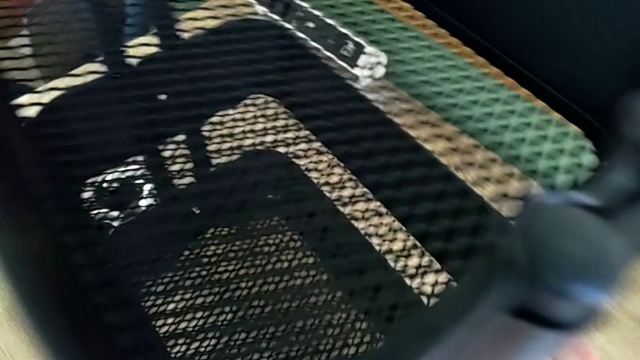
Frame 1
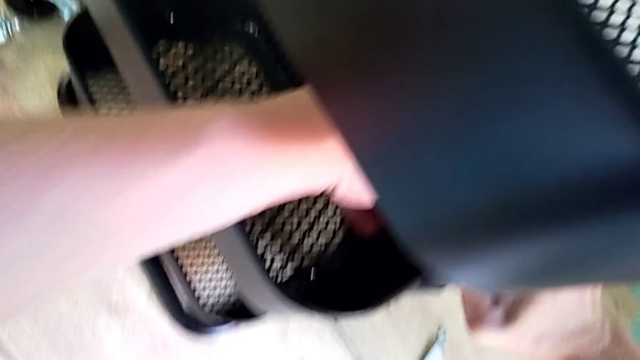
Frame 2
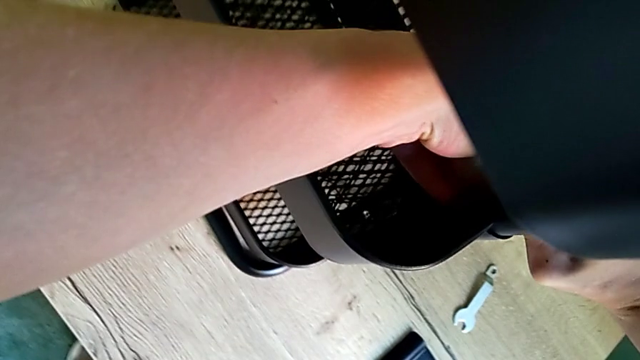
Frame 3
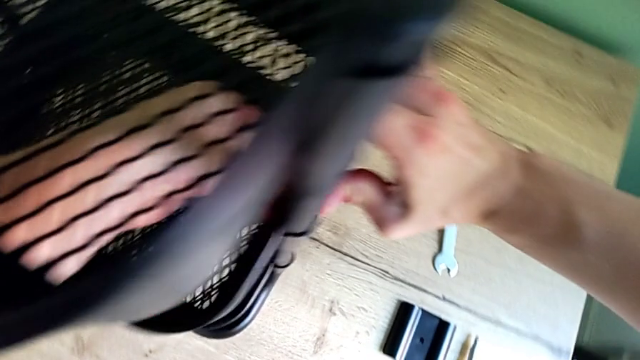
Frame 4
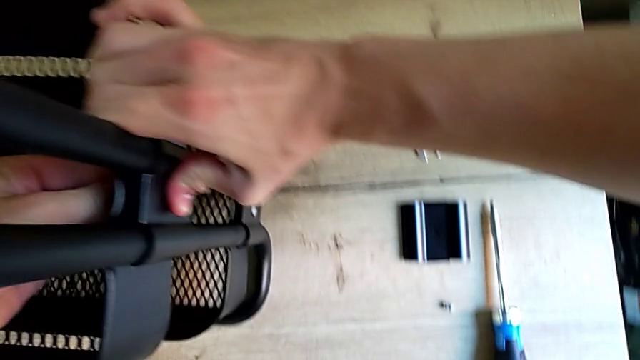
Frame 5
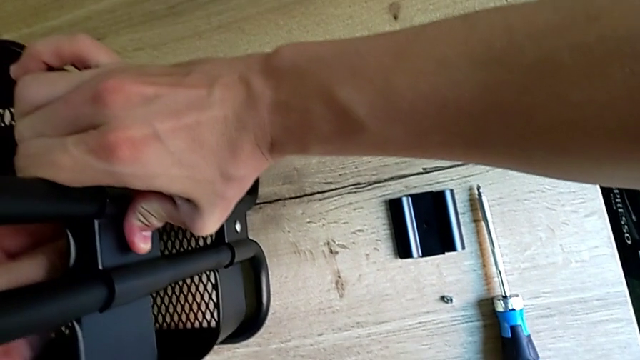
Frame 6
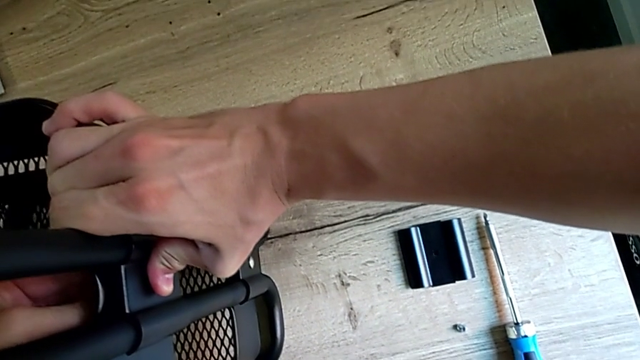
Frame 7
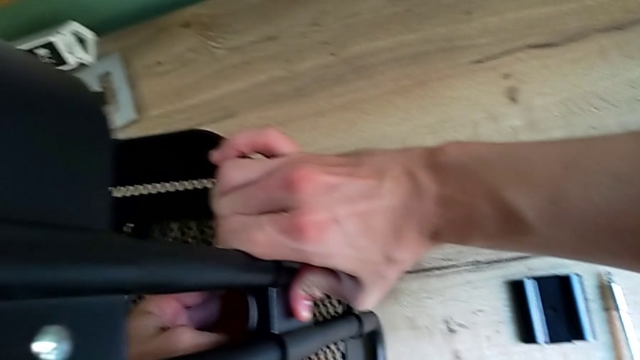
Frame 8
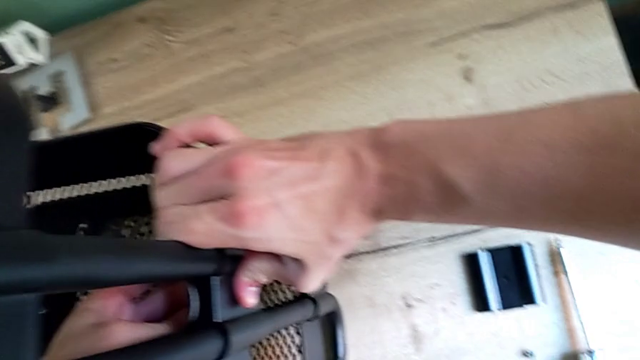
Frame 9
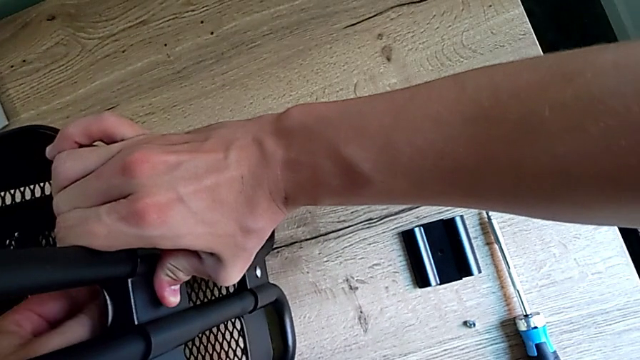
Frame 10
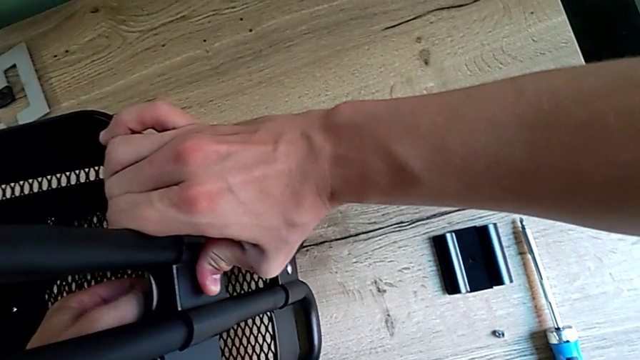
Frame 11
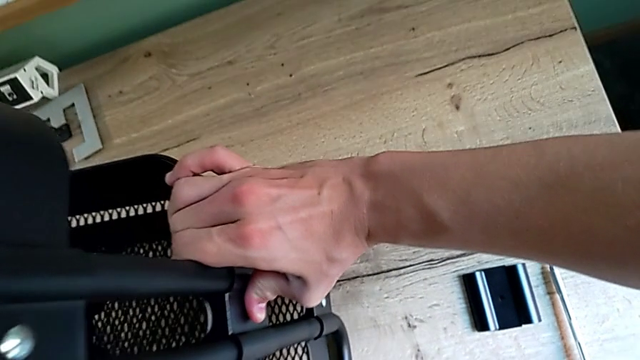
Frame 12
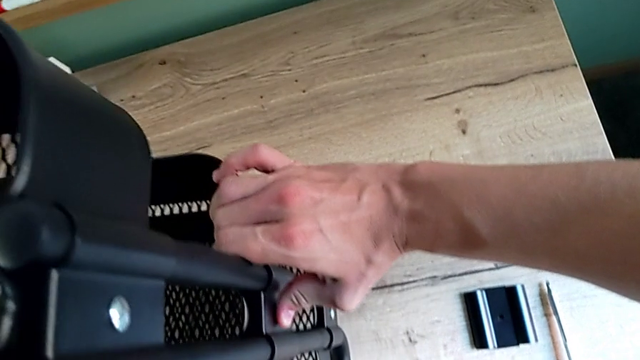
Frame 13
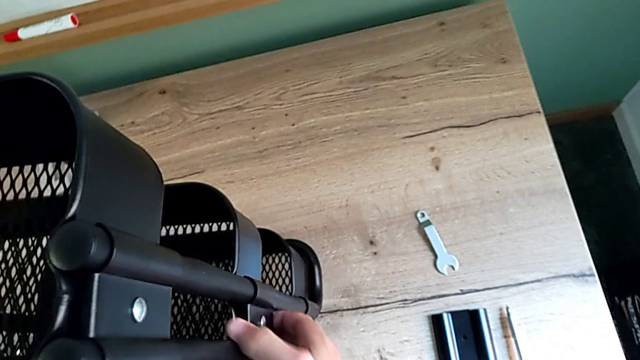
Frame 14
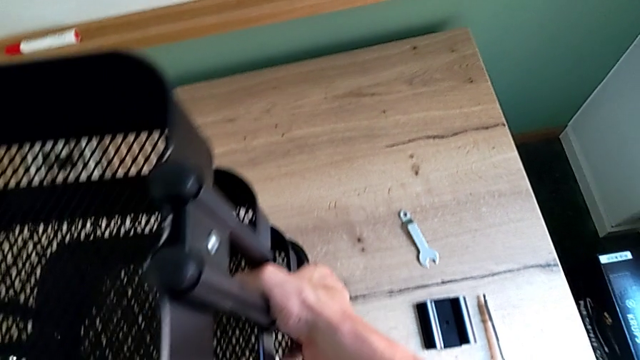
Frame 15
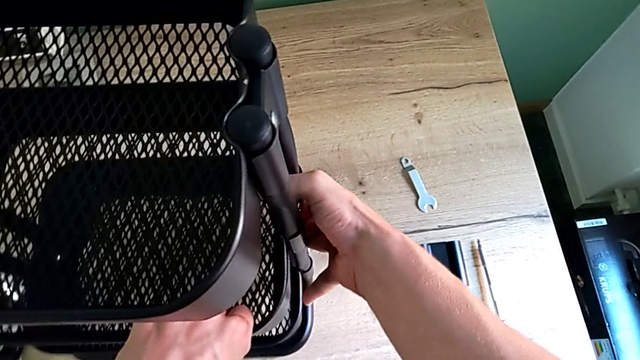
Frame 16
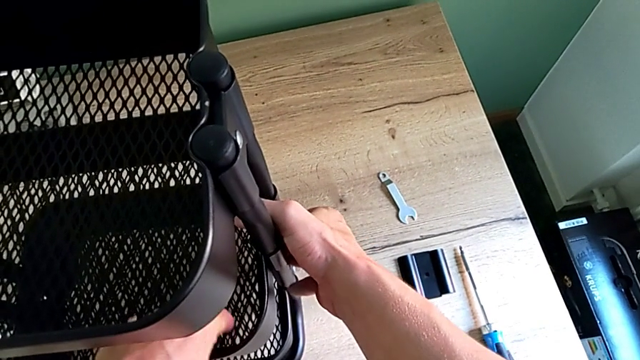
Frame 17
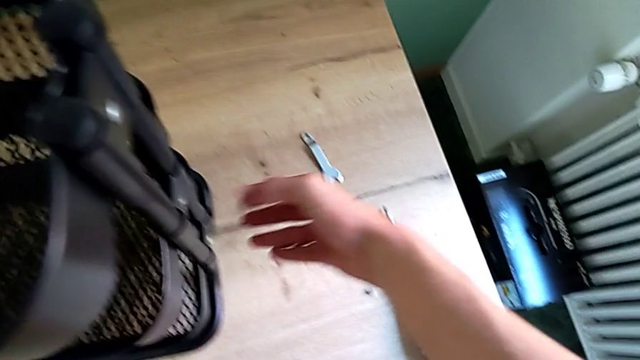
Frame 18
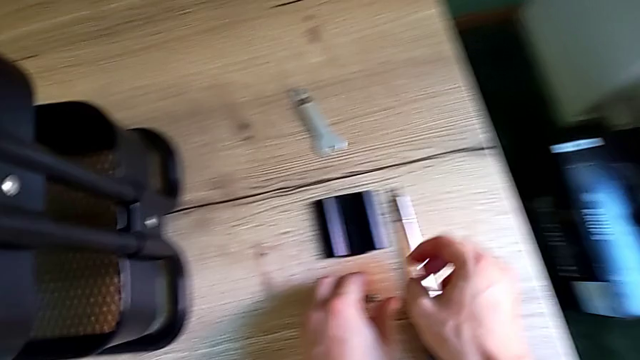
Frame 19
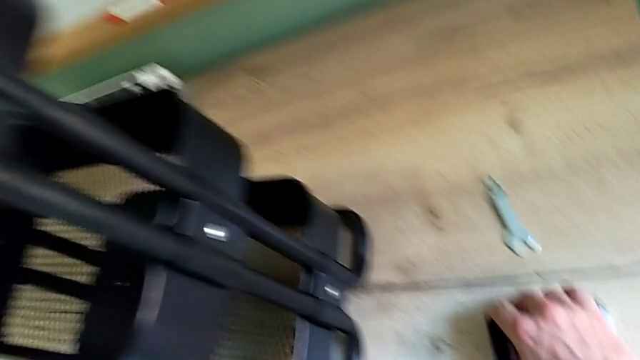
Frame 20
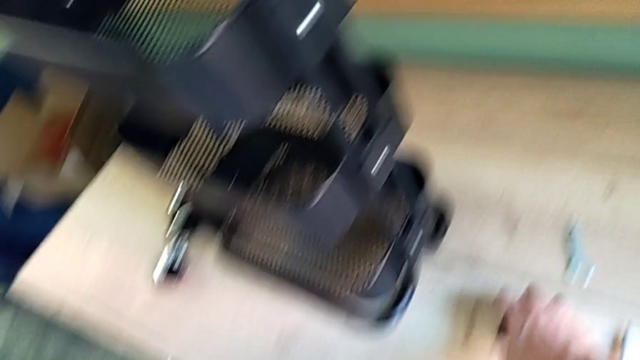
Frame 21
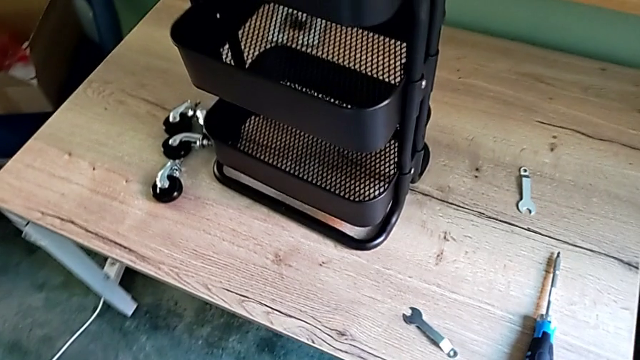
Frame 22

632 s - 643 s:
The camera wearer is screwing the bracket into the middle. They screw the screw and grab the bracket.

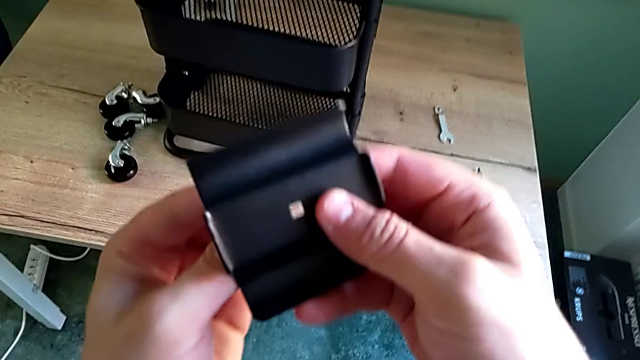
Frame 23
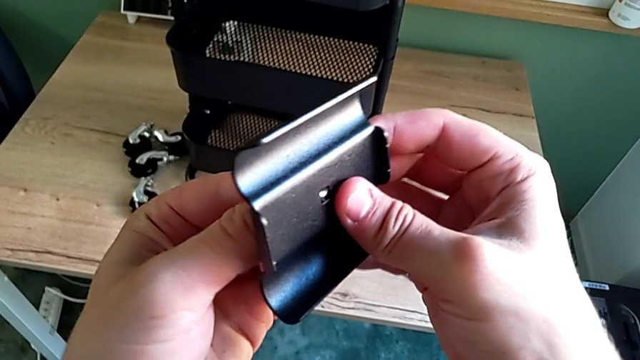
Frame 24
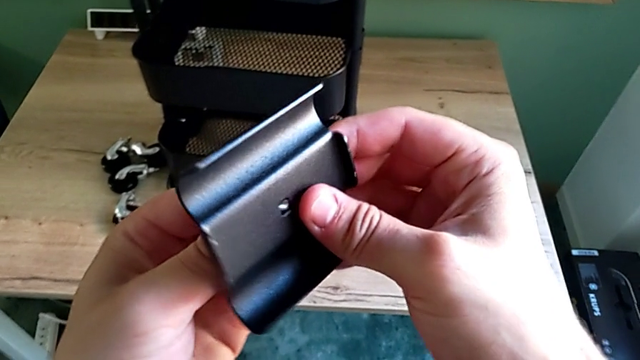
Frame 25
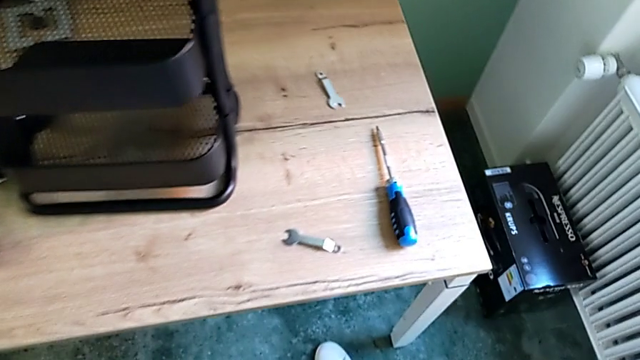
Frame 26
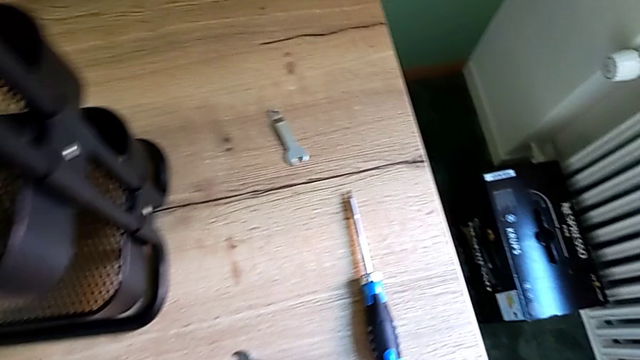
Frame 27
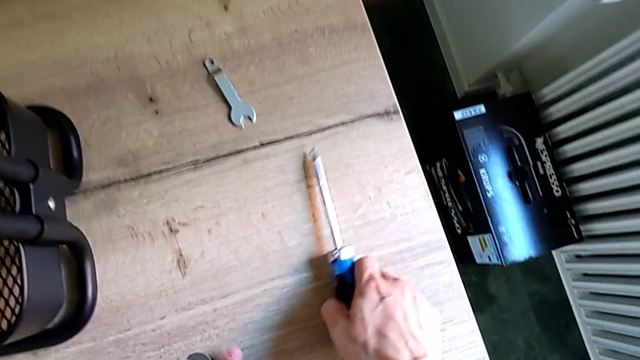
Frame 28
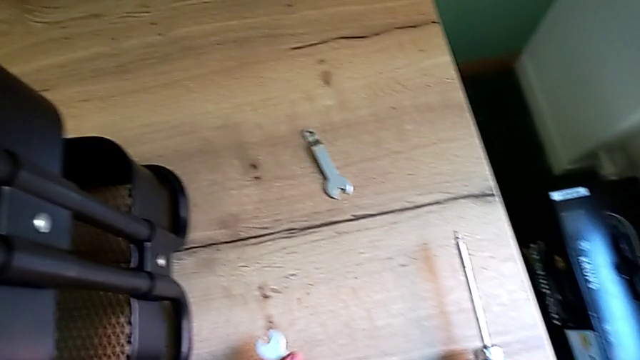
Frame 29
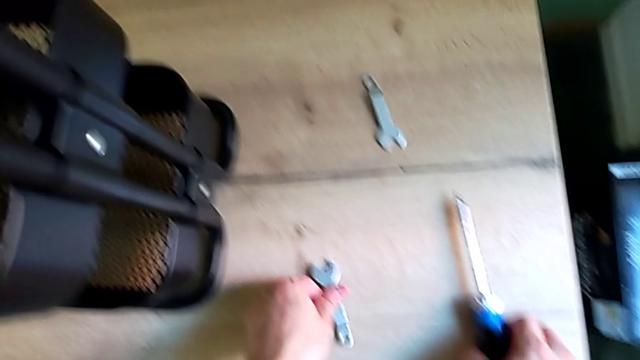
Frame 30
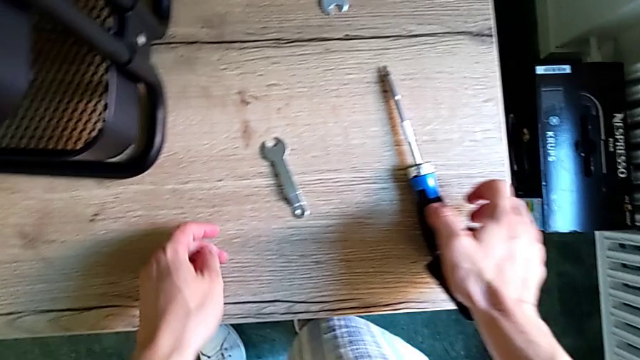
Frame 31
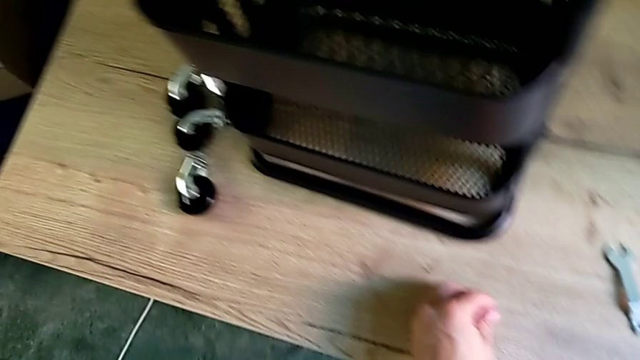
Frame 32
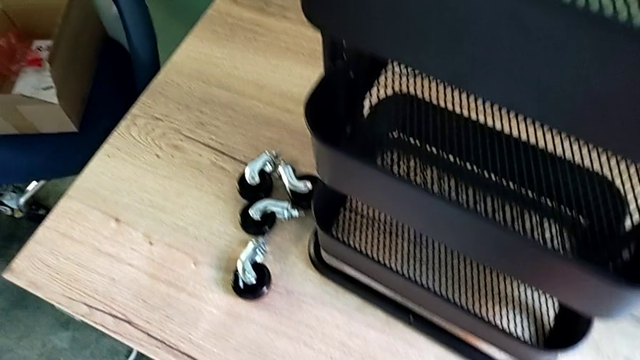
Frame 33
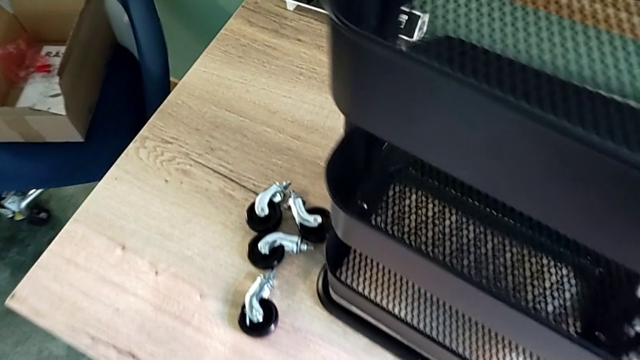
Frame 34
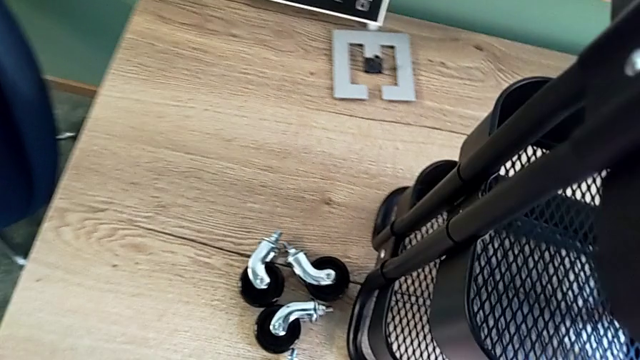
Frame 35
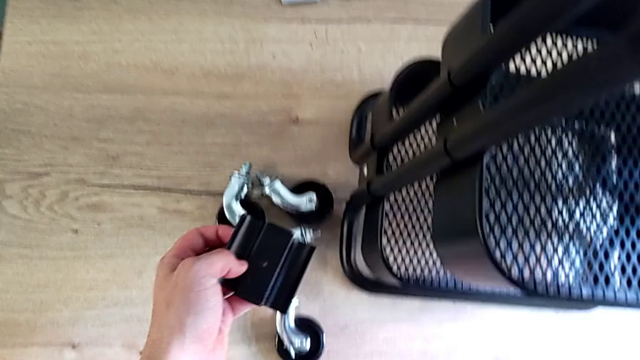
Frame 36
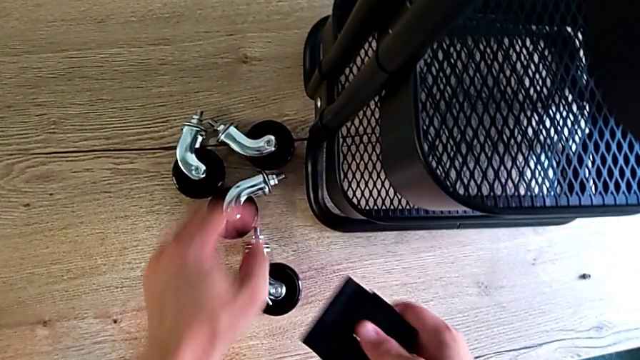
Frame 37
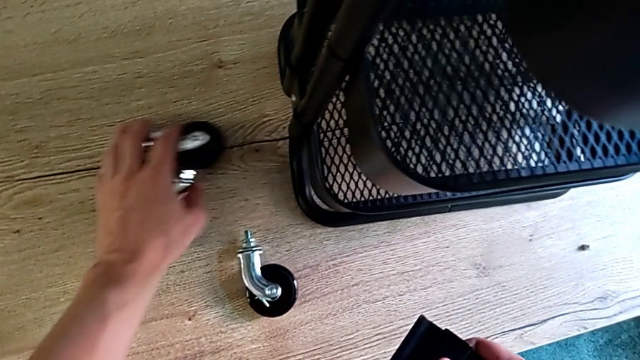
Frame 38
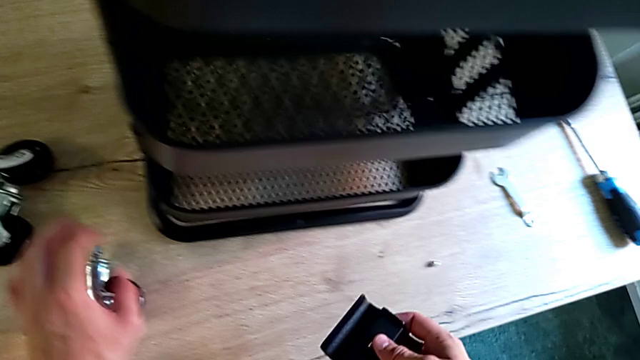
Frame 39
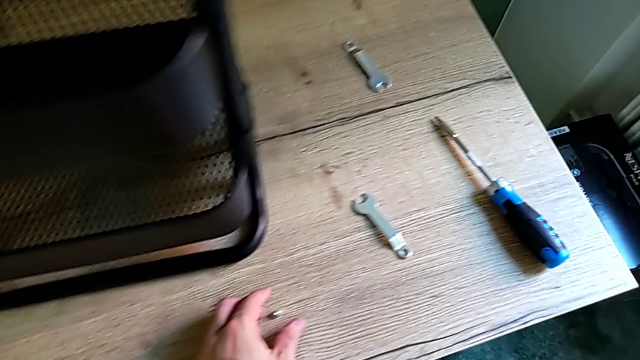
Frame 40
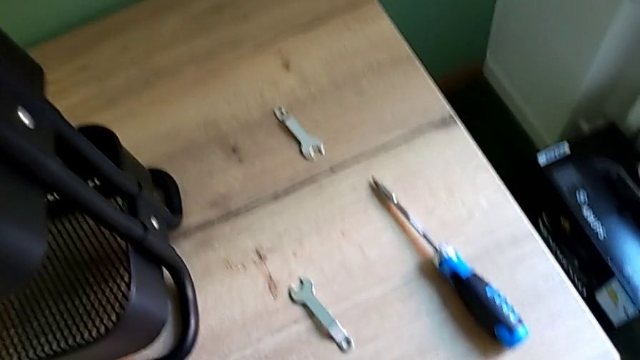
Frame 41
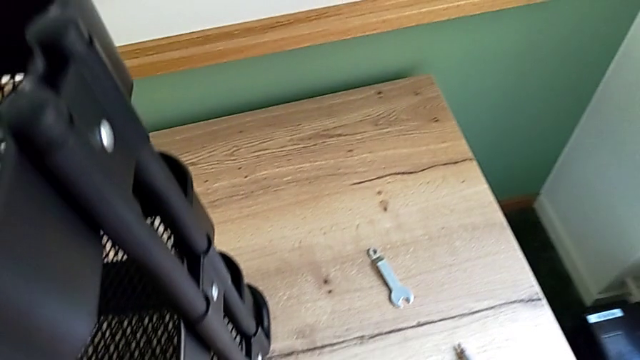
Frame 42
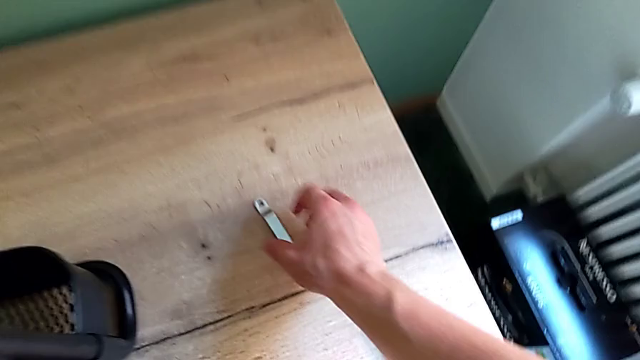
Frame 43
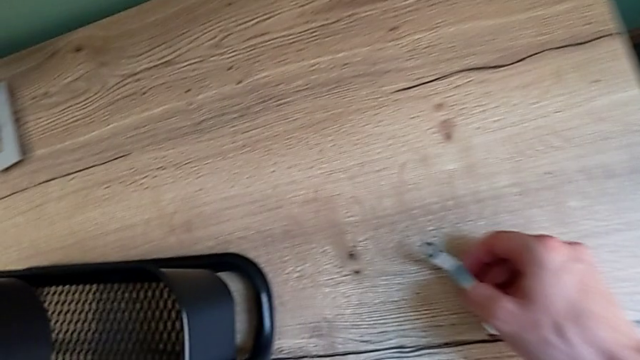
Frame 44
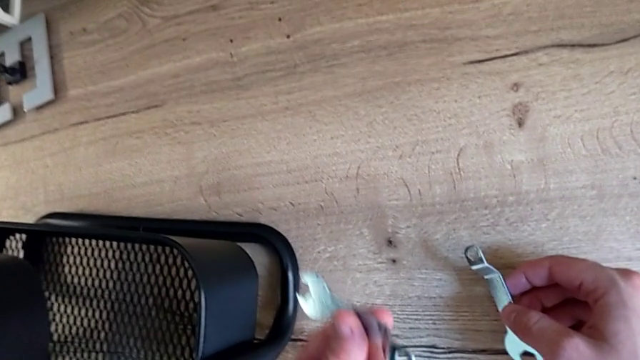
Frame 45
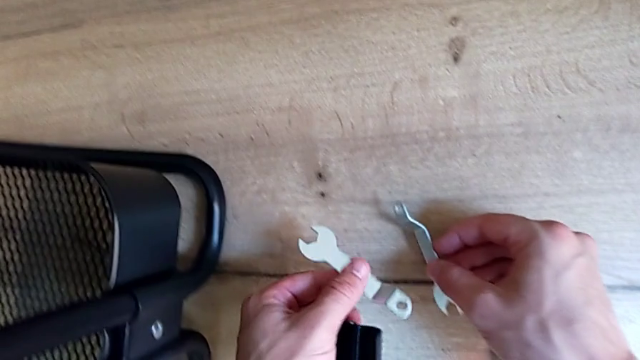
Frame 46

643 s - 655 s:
The camera wearer is screwing the bracket into the middle. They begin to inspect the screw.
